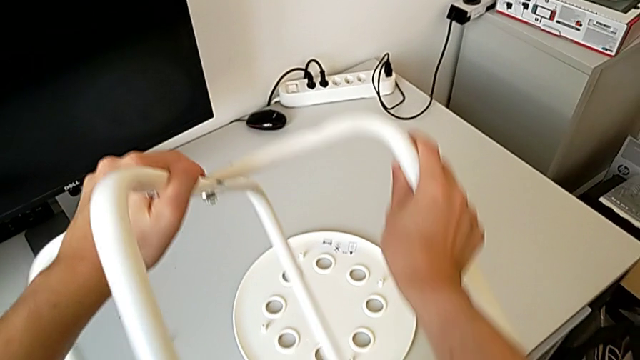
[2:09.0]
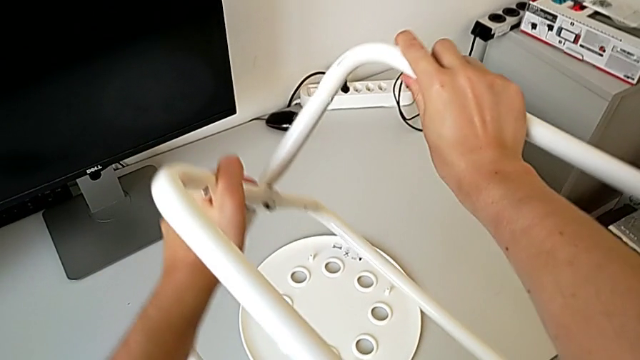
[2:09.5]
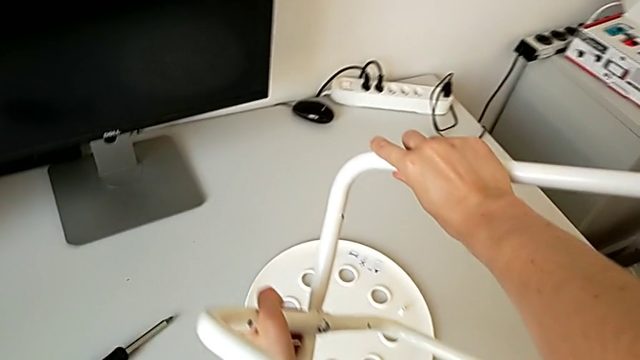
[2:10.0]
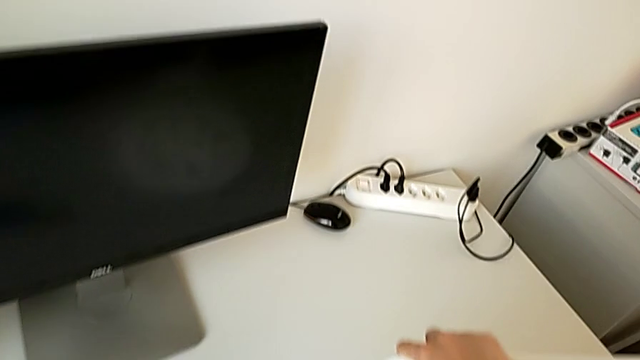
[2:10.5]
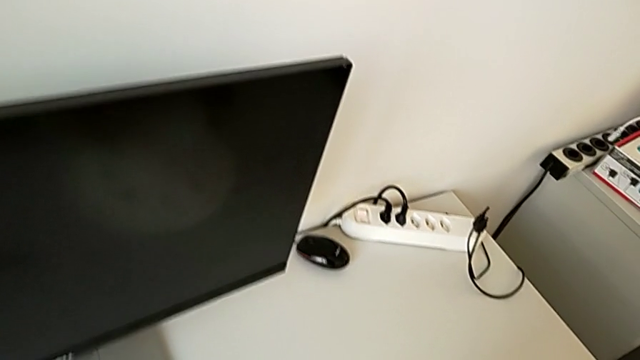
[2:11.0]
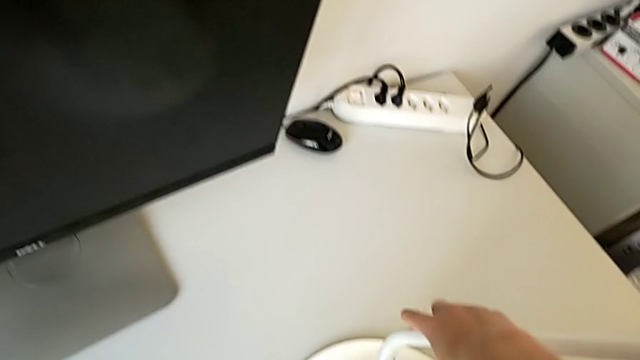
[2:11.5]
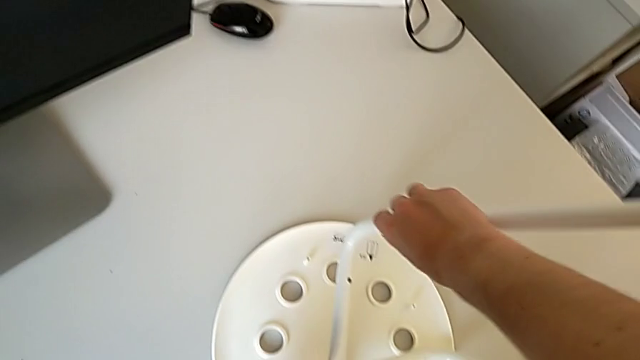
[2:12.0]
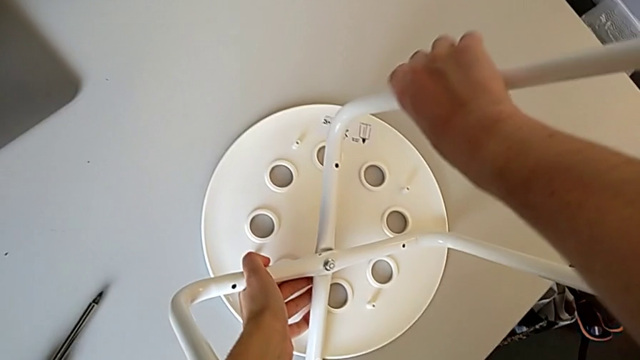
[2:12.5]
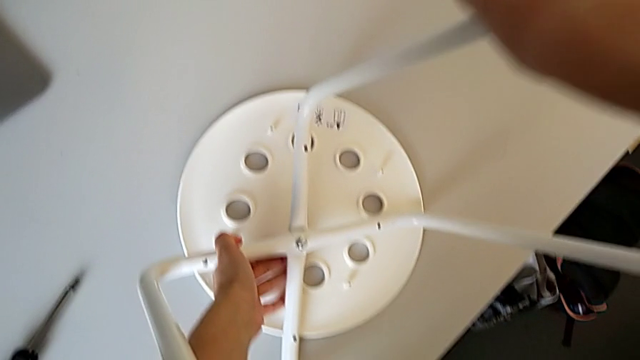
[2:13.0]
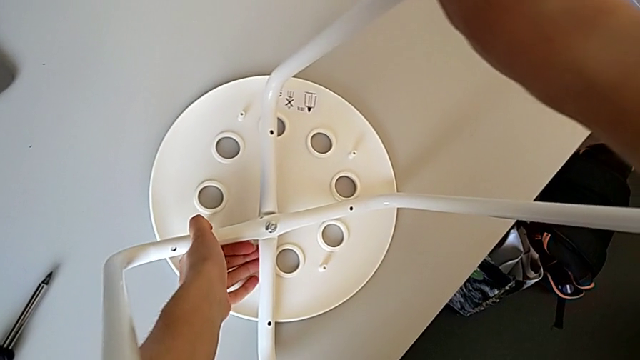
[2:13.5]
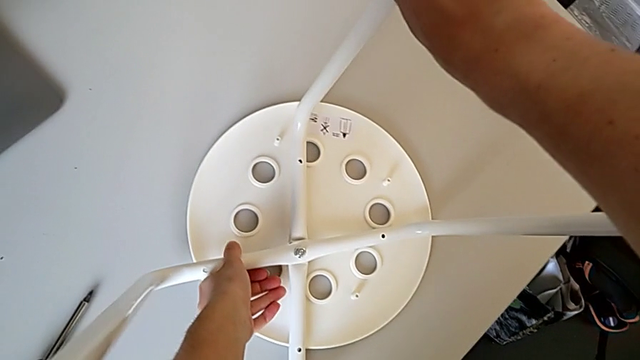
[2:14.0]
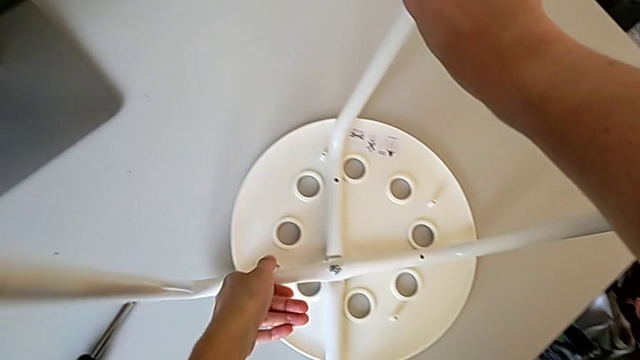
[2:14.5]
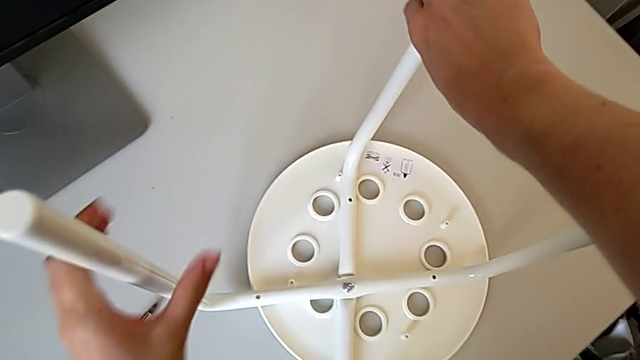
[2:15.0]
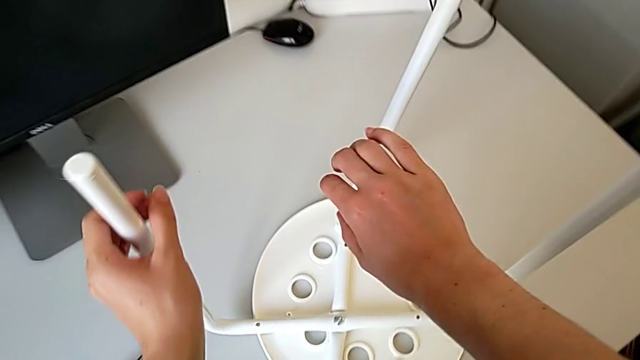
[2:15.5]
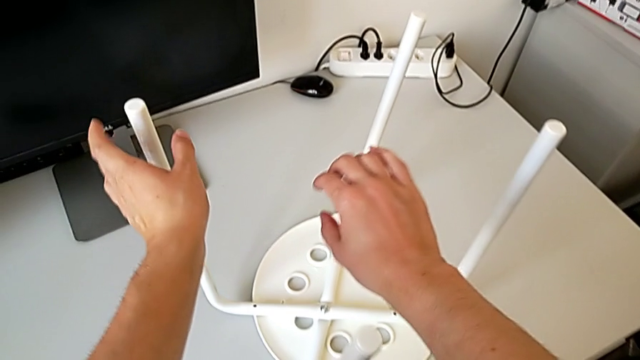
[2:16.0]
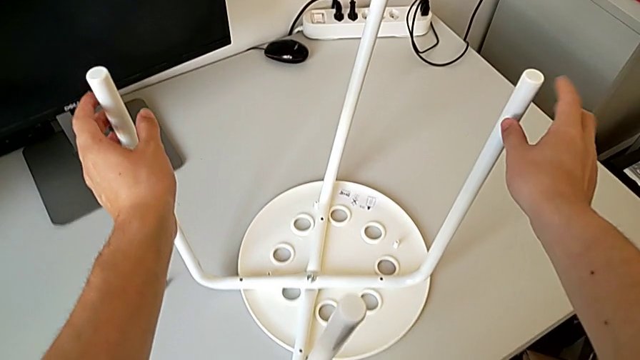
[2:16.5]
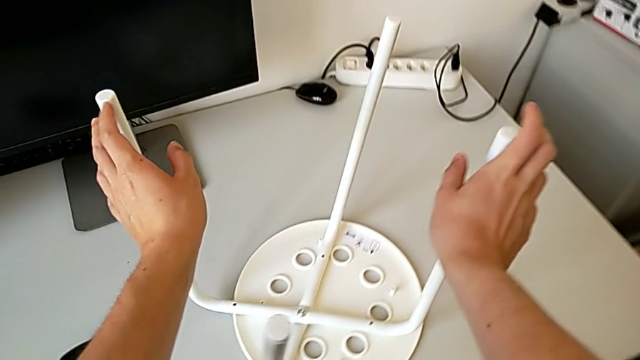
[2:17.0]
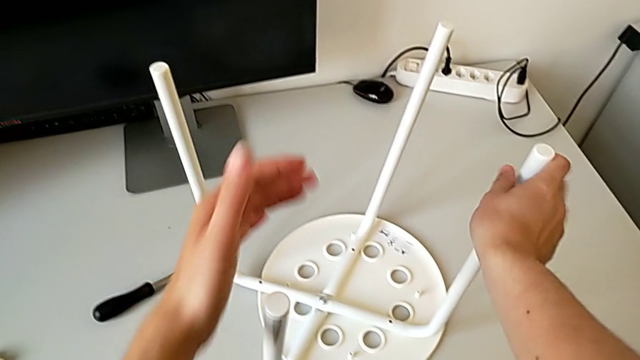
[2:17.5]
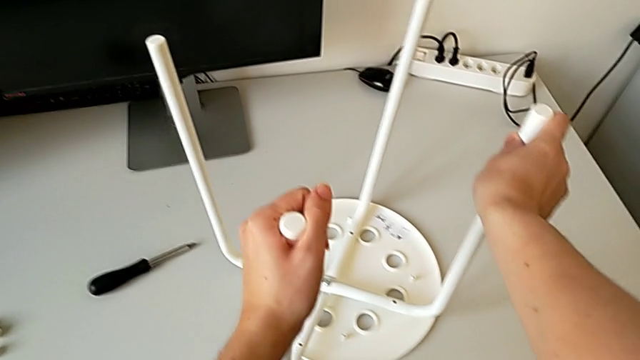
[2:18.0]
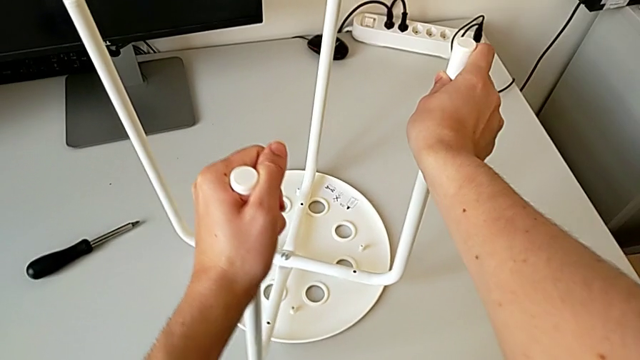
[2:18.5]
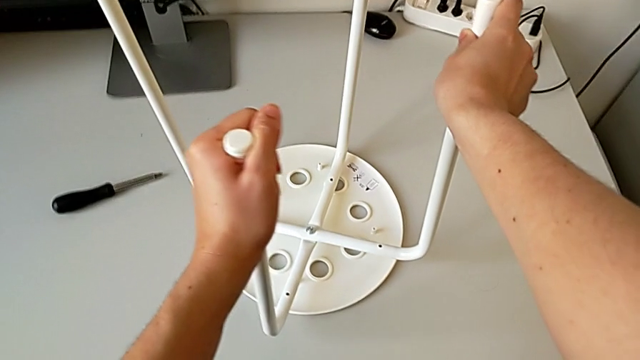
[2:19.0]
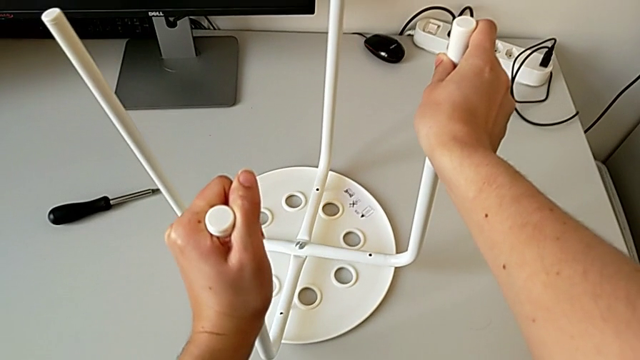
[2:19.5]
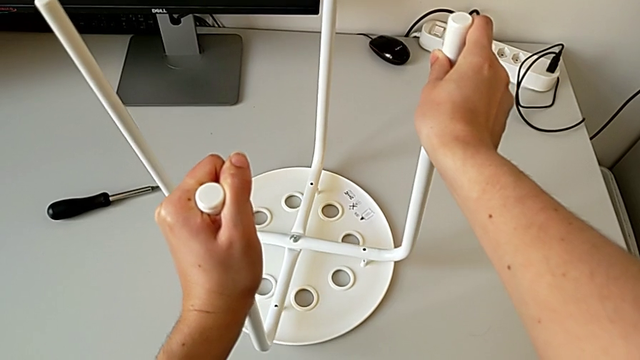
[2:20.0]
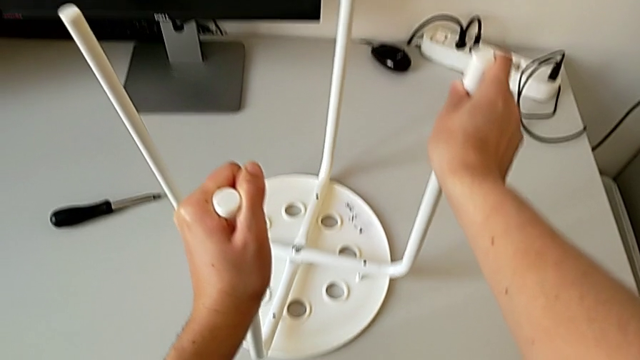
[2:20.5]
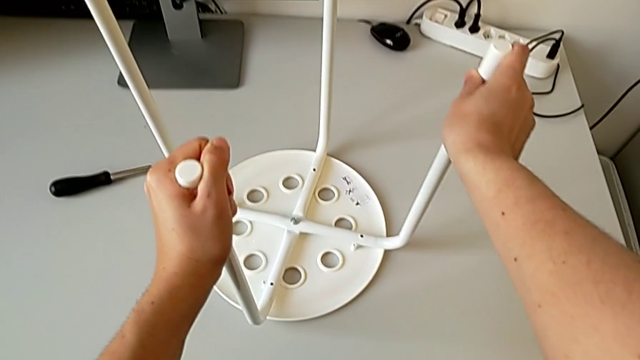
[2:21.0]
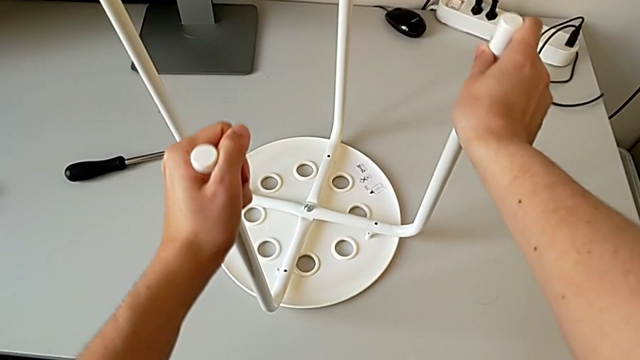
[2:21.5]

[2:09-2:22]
The camera wearer is placing the legs onto the seat. They rotate the leg and wrongly place it, trying to attach the legs to the seat without success. They inspect it and wrongly align it, trying to attach the legs to the seat without success. They lift it.

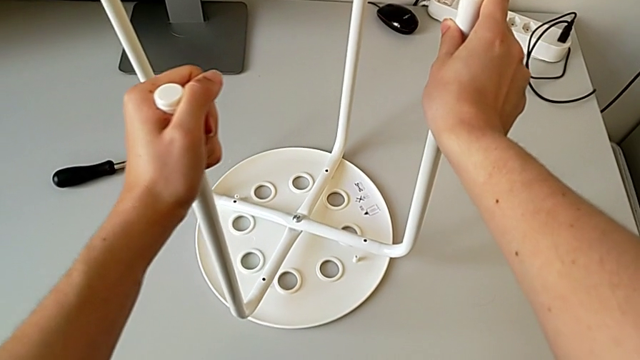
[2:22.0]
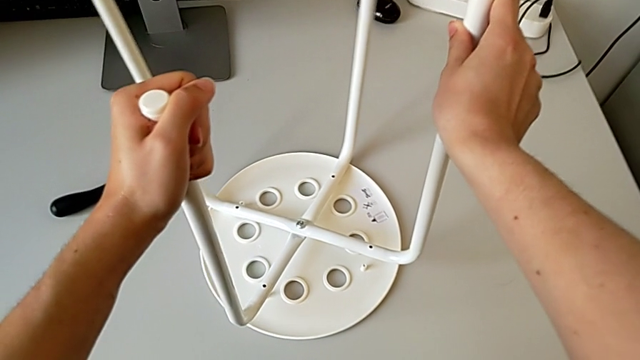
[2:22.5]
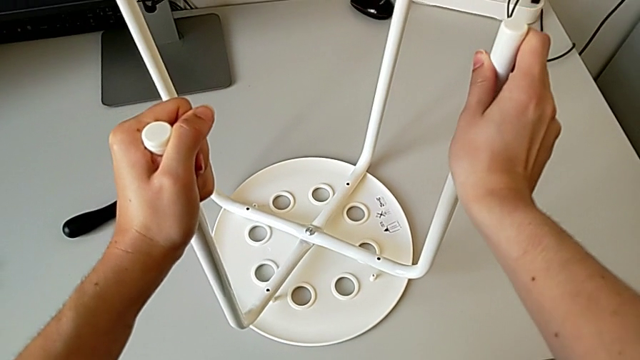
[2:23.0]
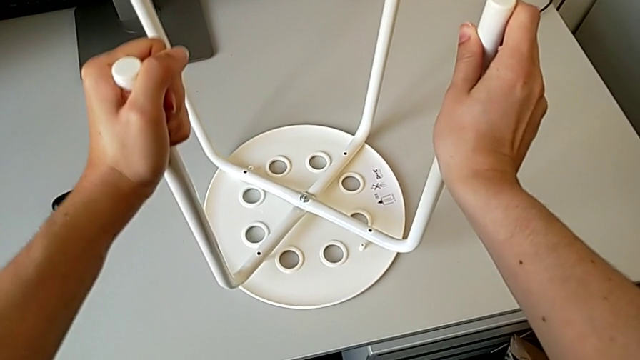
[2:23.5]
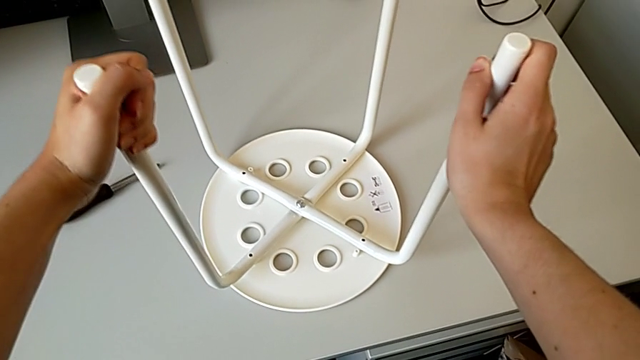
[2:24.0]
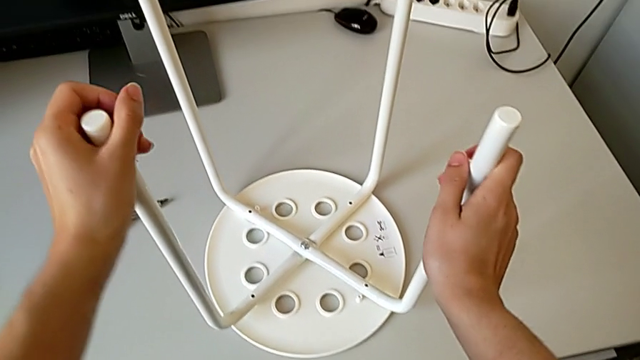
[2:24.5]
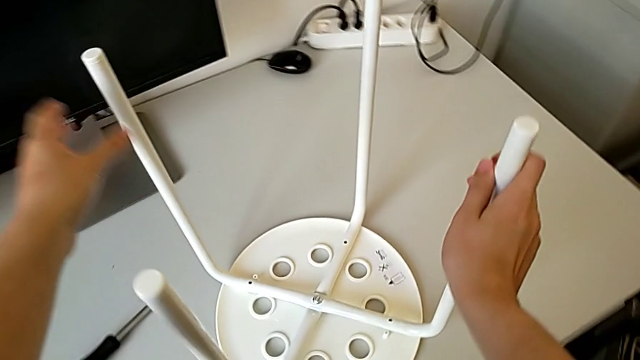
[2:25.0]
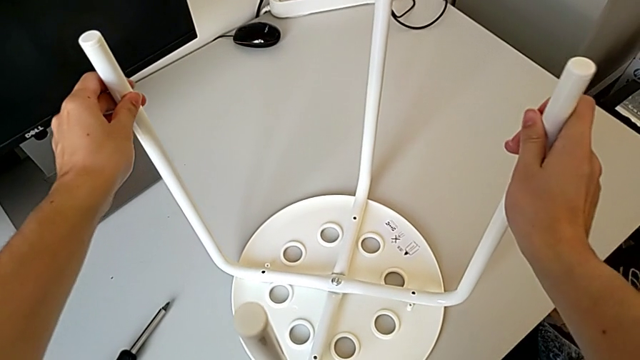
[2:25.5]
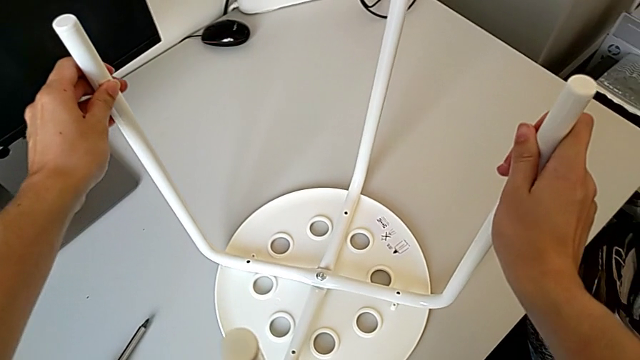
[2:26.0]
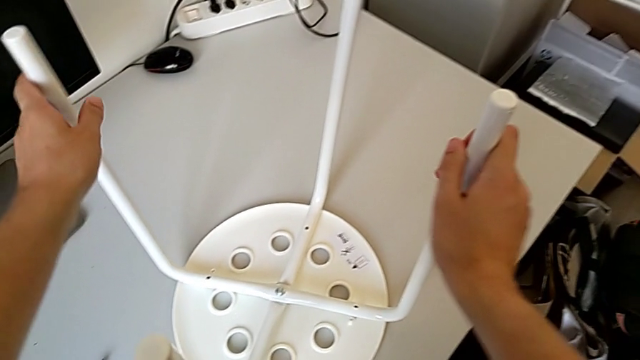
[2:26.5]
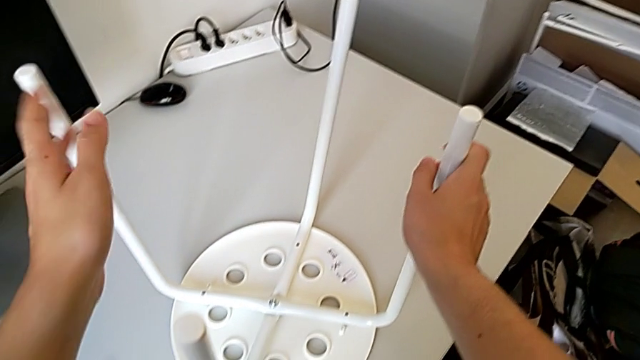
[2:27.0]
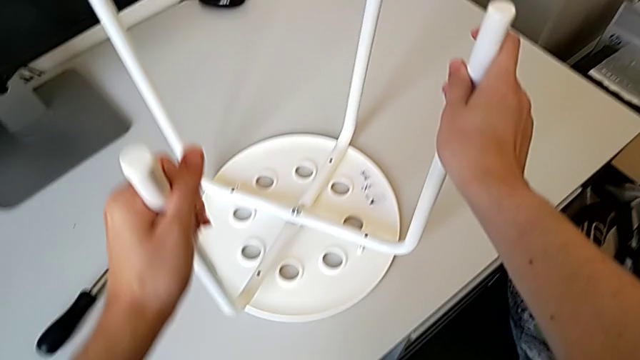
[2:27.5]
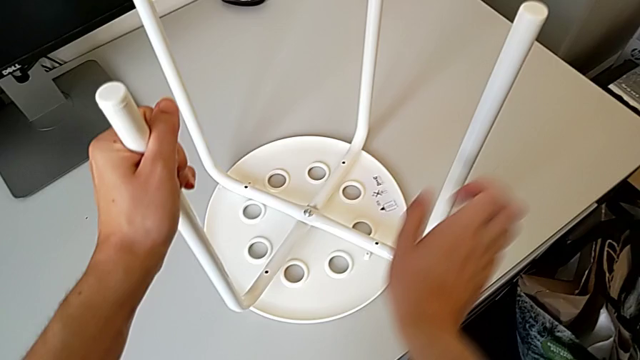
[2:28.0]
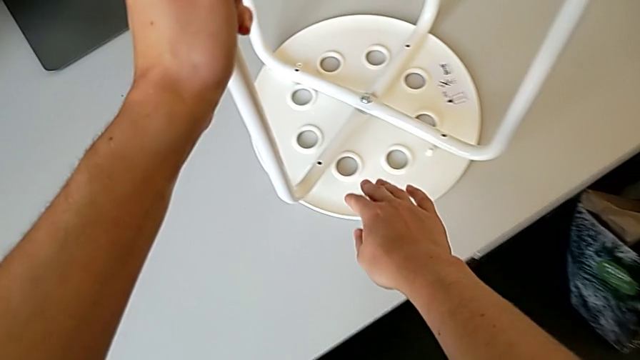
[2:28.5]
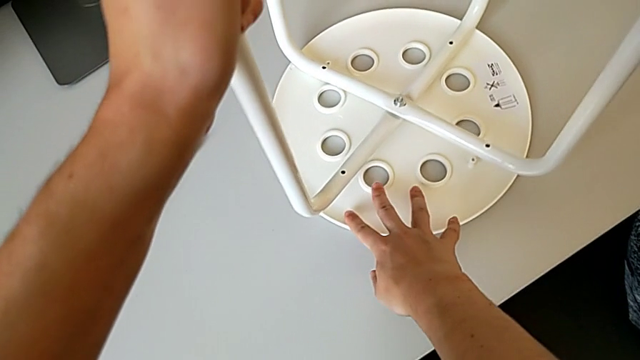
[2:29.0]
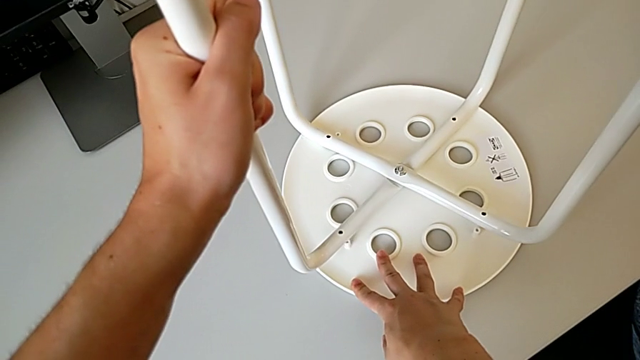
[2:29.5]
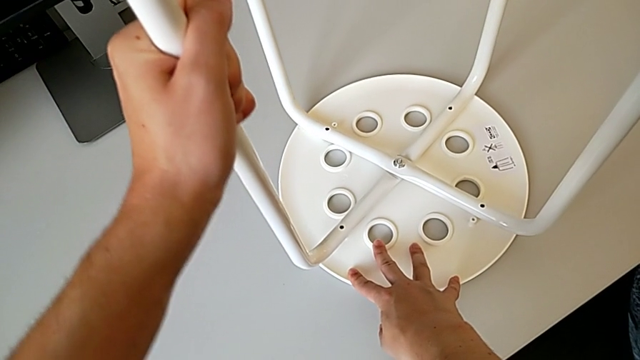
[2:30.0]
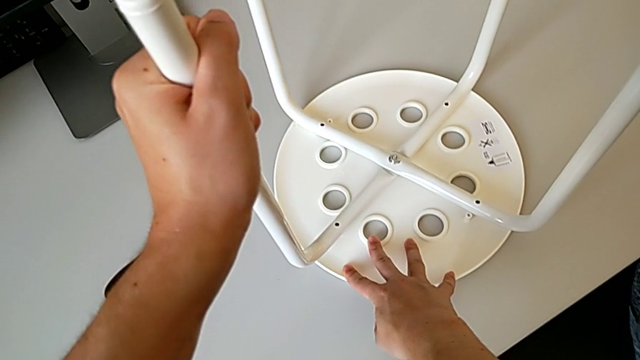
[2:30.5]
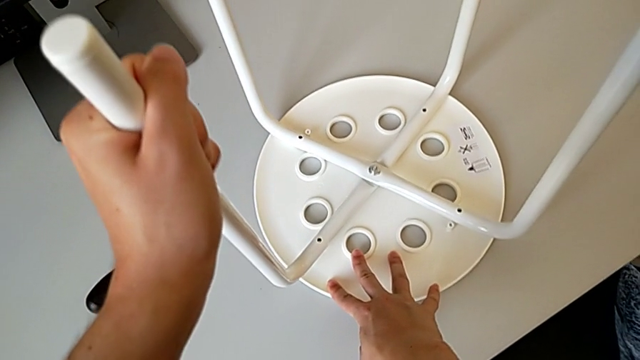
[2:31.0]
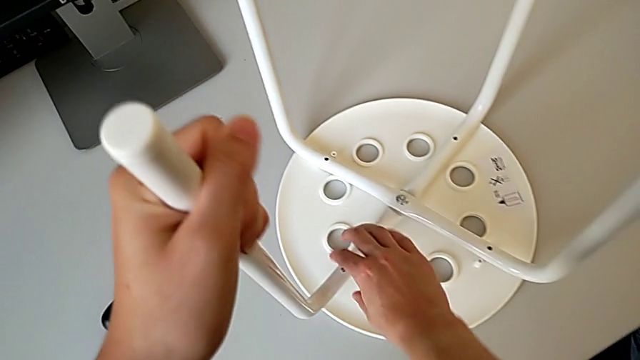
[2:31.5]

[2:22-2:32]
The camera wearer is placing the legs onto the seat. They wrongly rotate the leg, trying to attach the legs to the seat without success, and hold it. They wrongly rotate it, trying to attach the legs to the seat without success, hold it, hold the seat and hold the leg.
